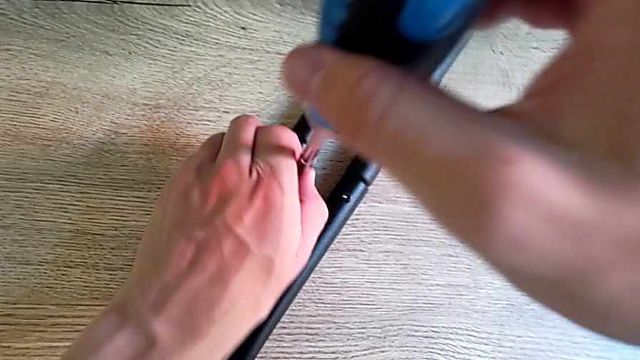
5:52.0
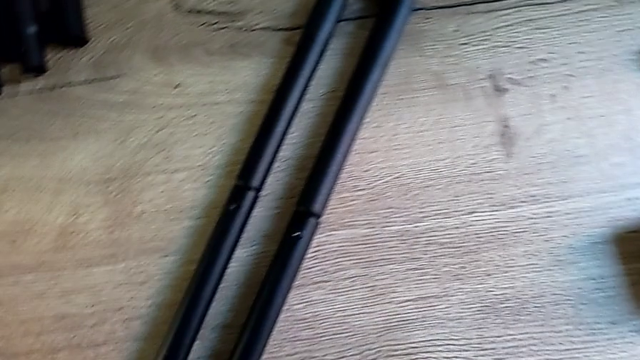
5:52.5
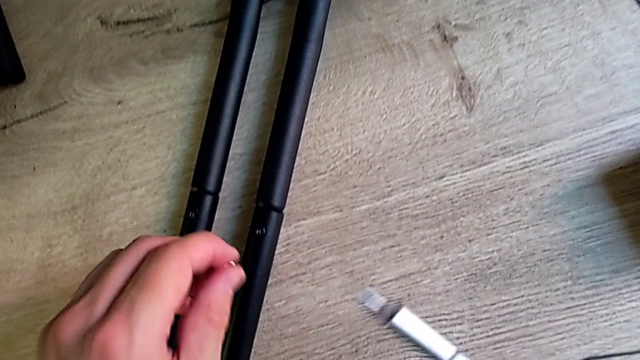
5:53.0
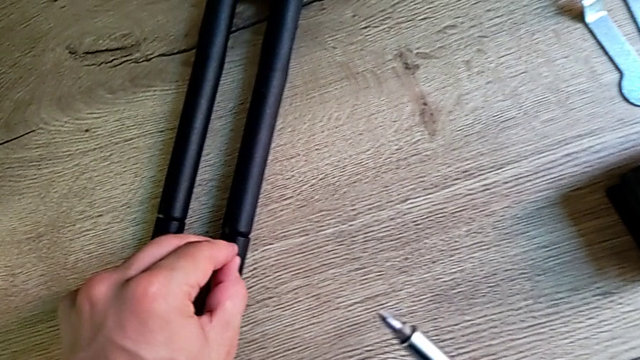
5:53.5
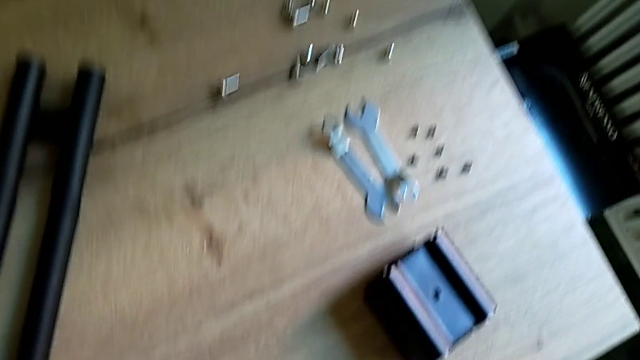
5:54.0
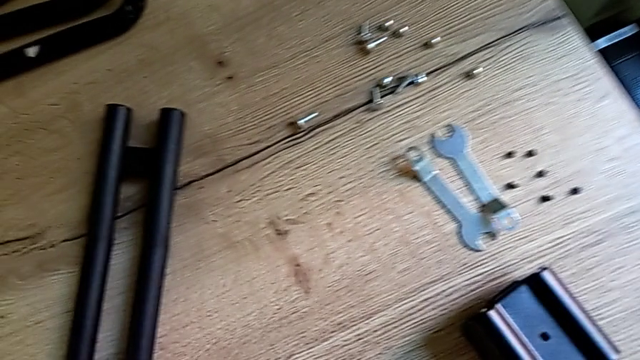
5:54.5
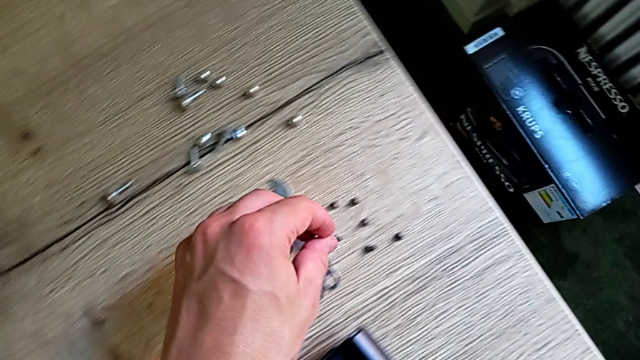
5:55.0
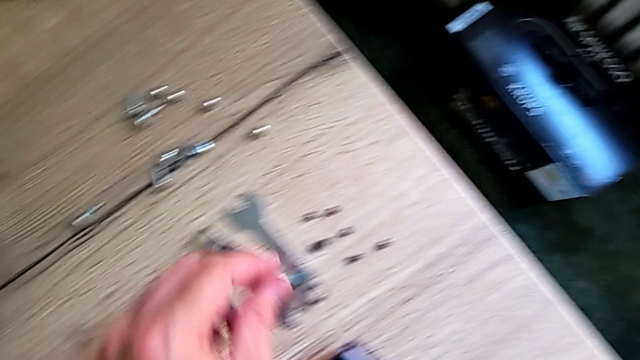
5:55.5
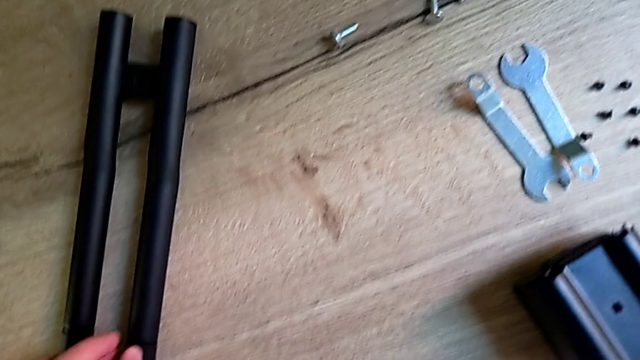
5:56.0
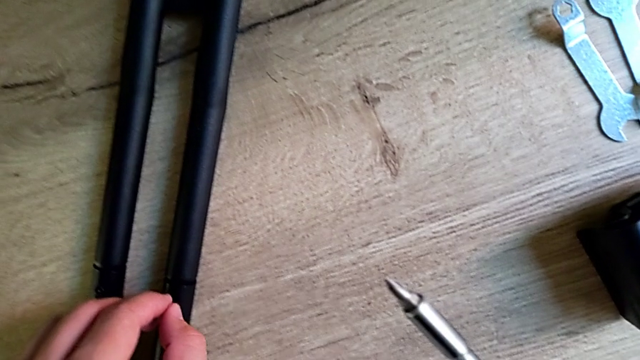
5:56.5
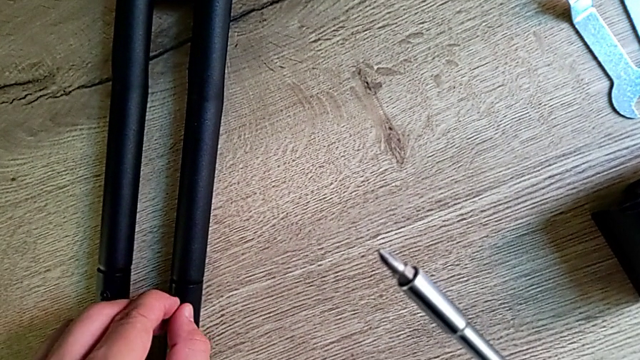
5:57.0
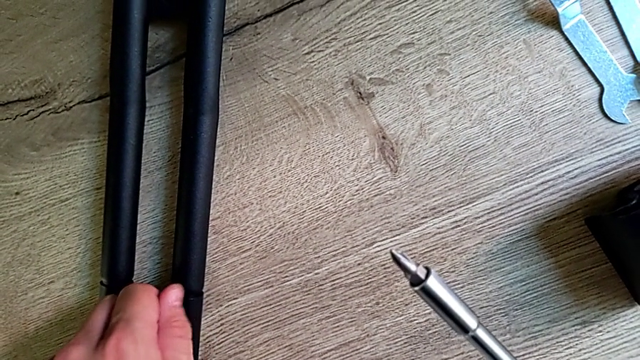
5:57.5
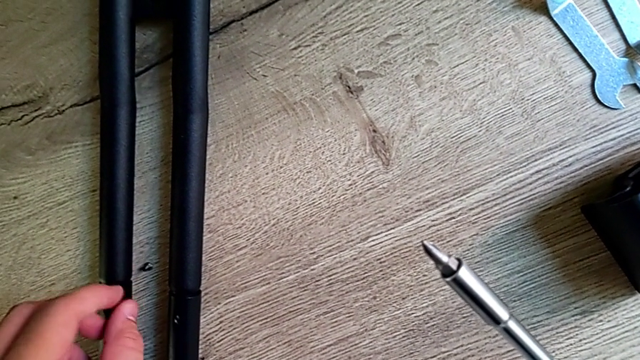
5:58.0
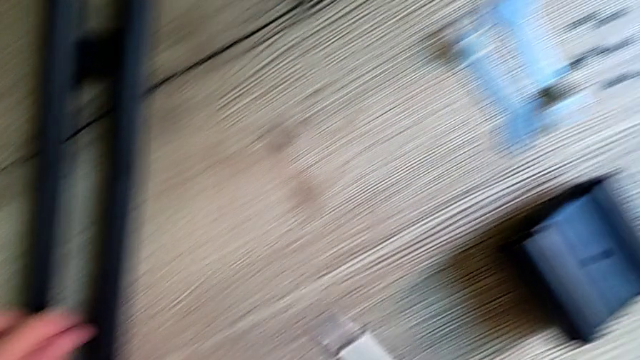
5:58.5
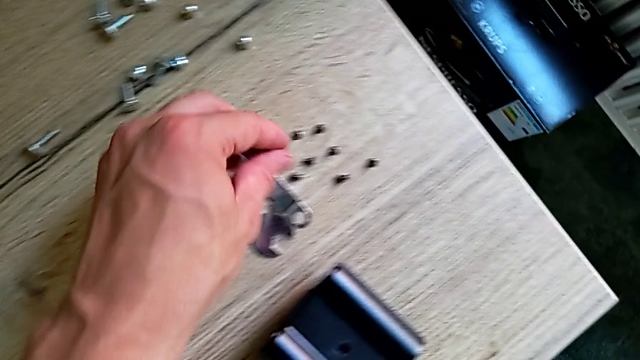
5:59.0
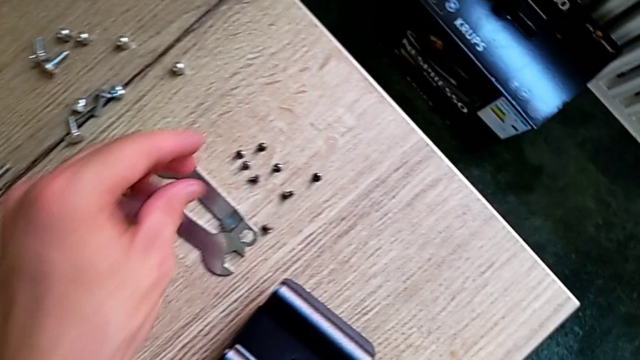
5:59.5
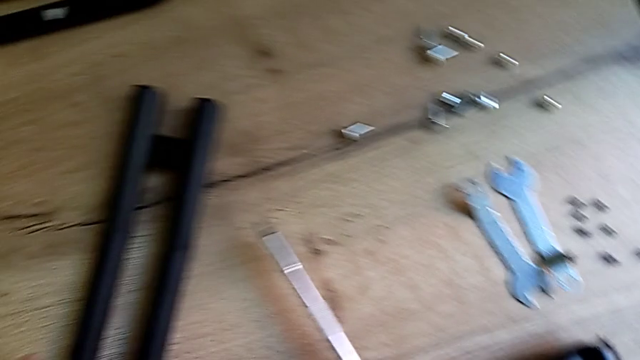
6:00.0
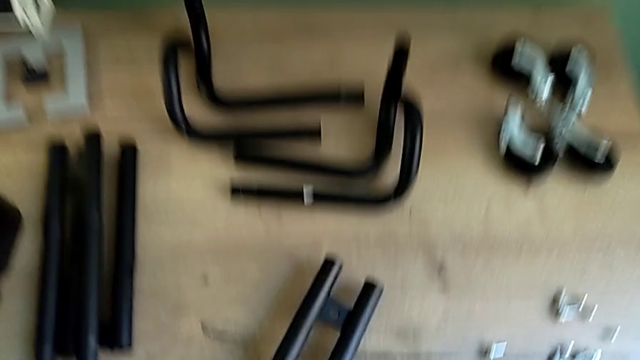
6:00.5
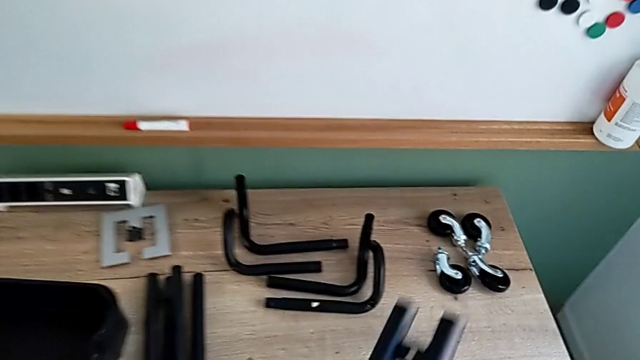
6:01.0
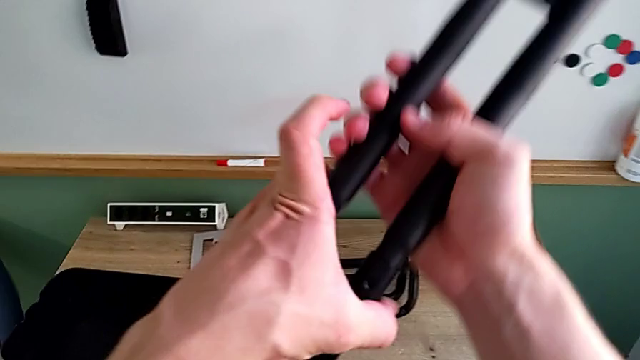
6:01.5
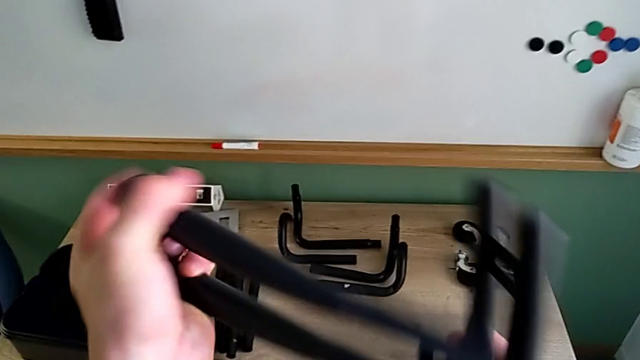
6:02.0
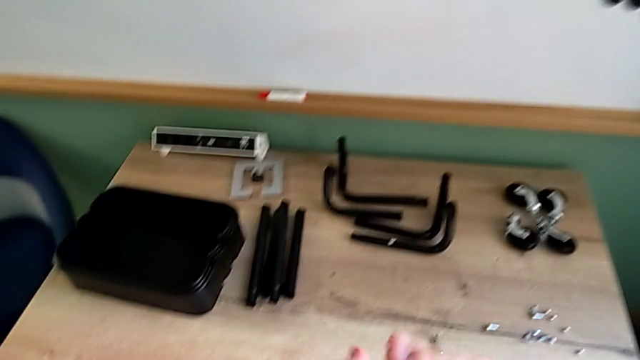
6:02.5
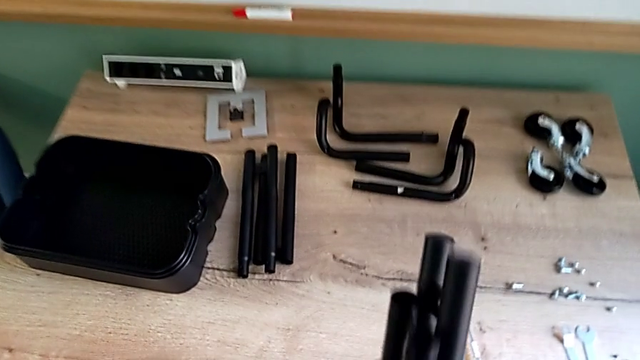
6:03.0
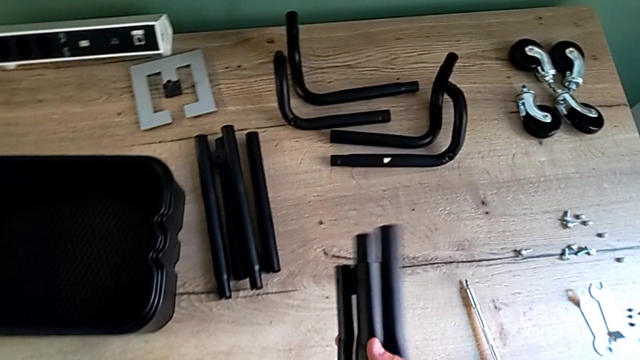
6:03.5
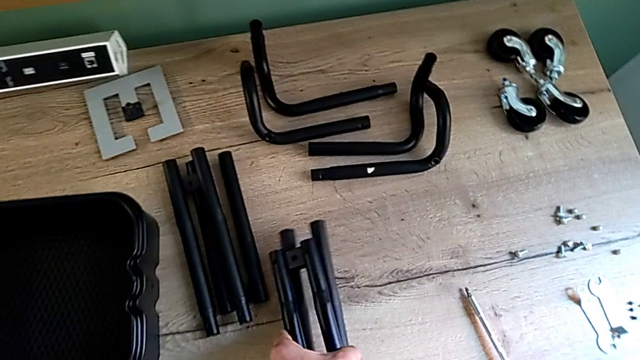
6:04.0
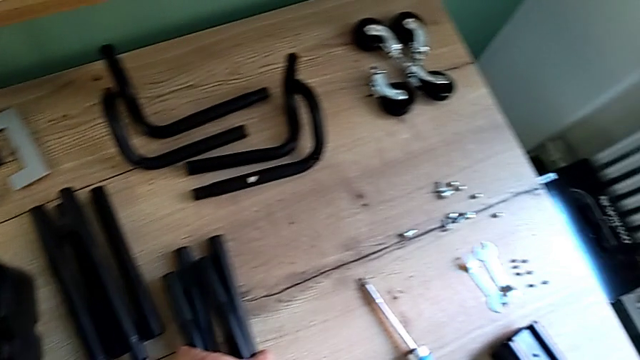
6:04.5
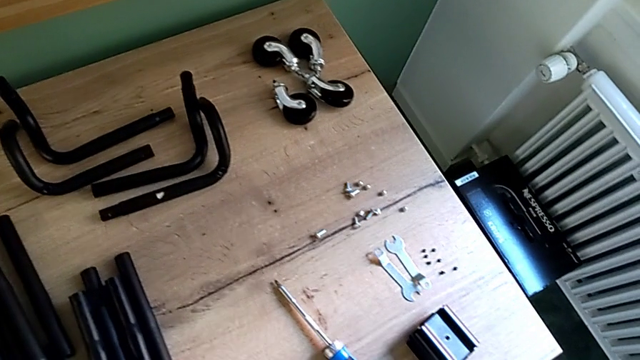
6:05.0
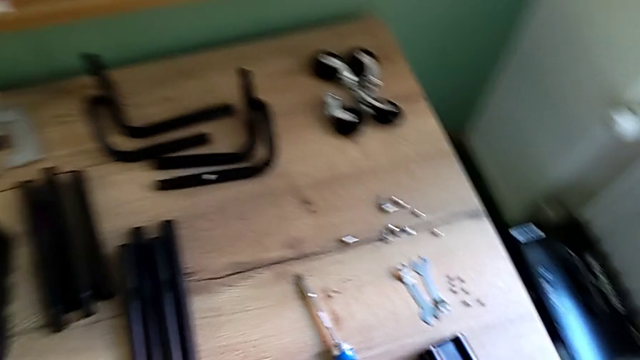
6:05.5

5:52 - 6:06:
The camera wearer is disassembling the remaining legs. They place the screw, disassemble the first leg and place the leg.
